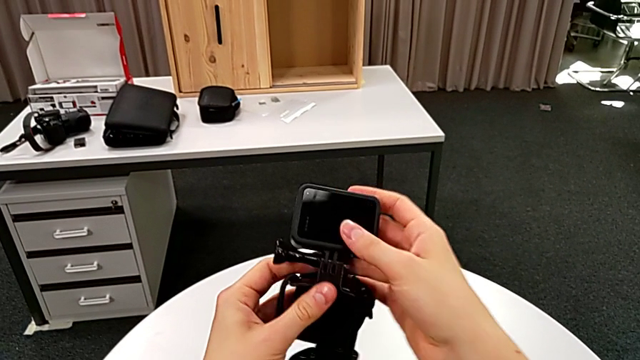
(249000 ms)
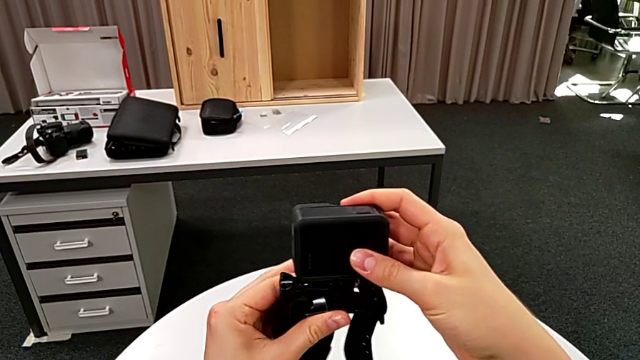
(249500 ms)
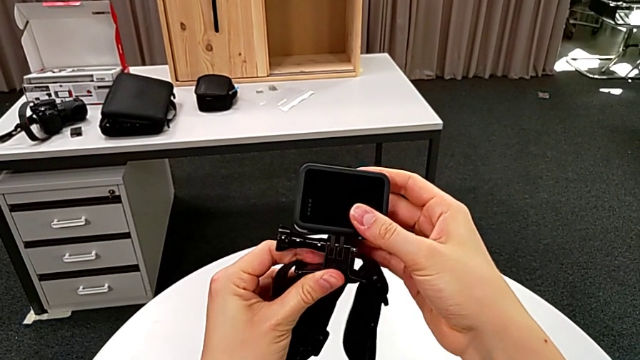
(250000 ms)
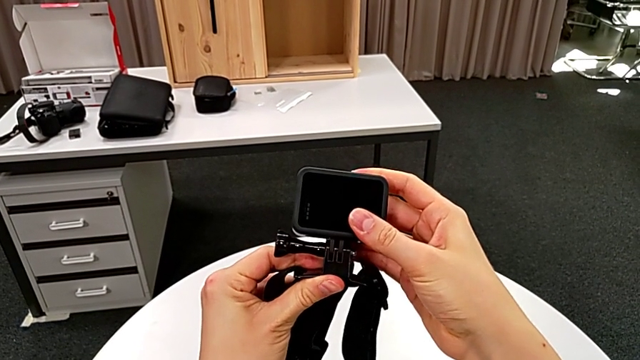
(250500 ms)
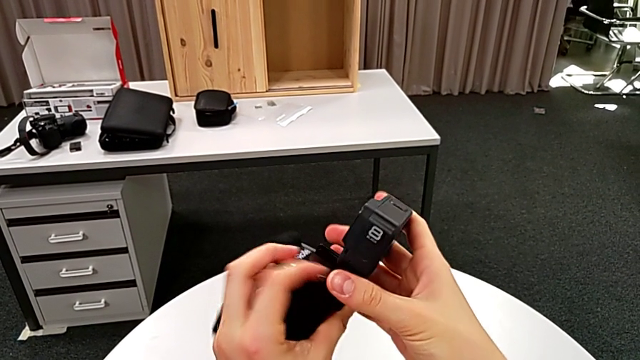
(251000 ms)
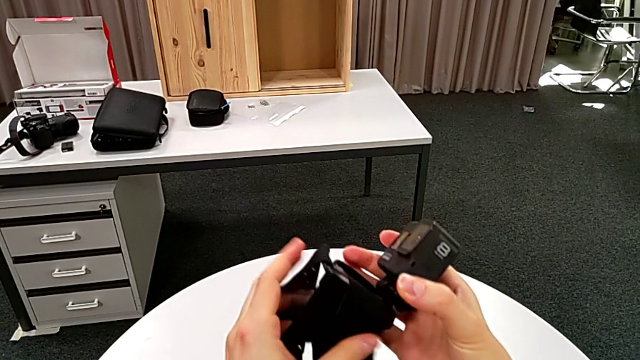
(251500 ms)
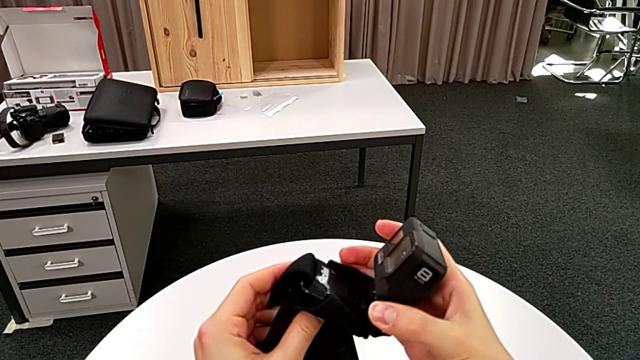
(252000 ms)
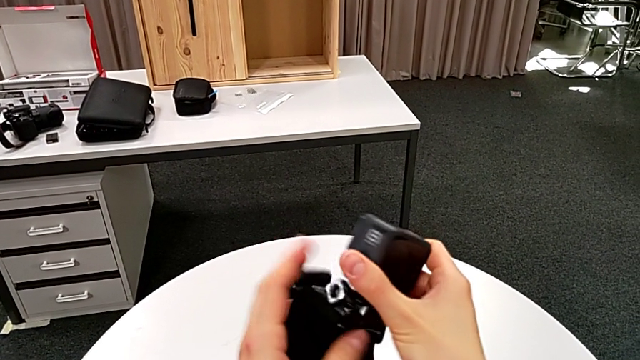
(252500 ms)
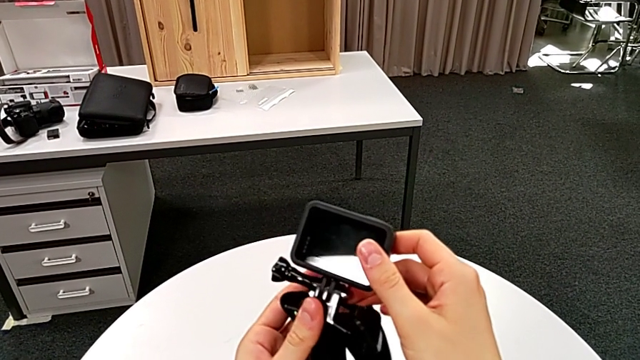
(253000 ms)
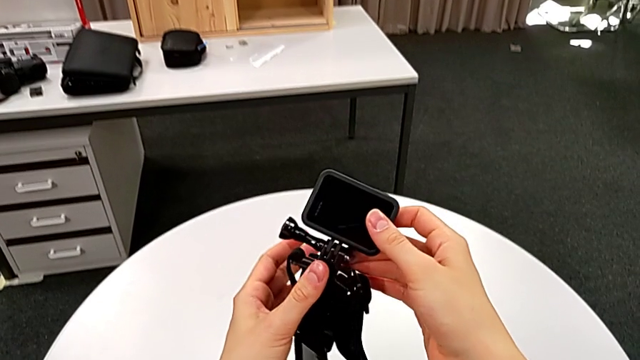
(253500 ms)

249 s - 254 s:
The camera wearer is mounting the strap onto the GoPro. They inspect the GoPro.

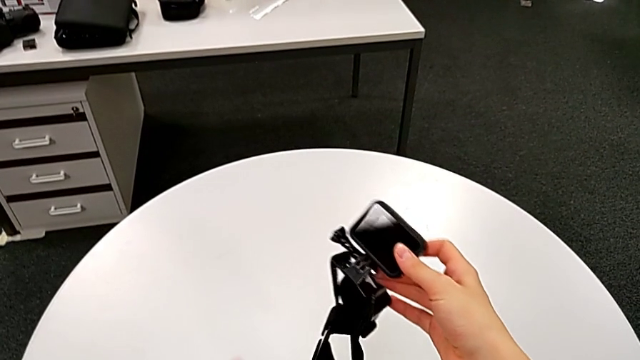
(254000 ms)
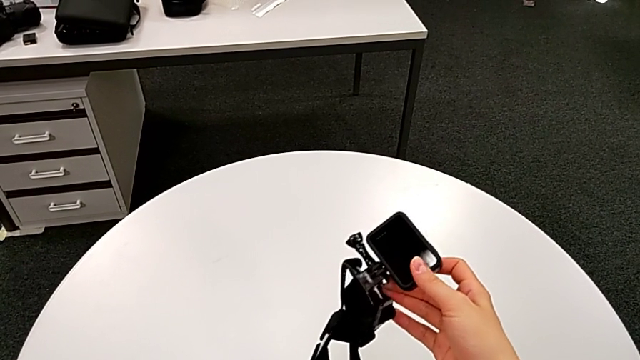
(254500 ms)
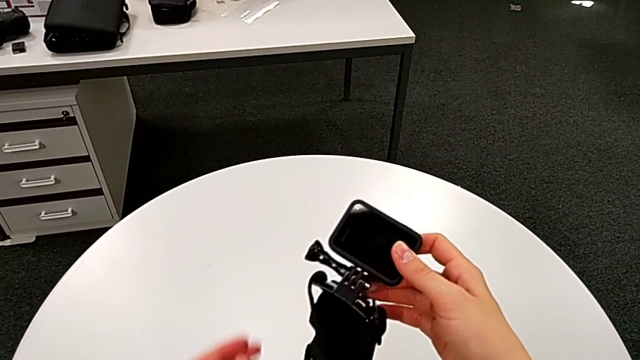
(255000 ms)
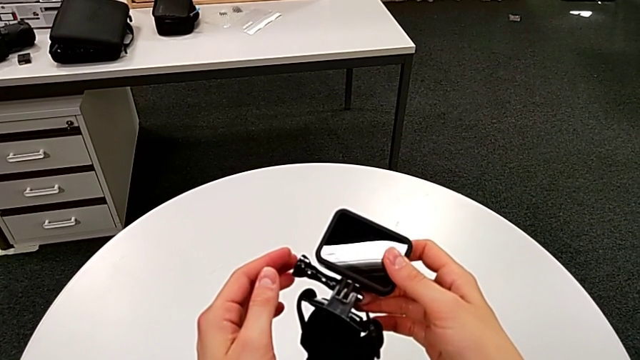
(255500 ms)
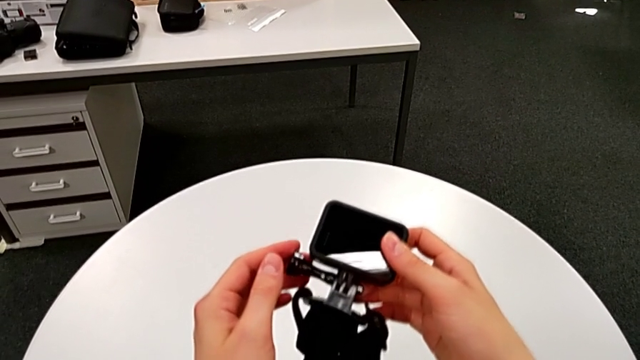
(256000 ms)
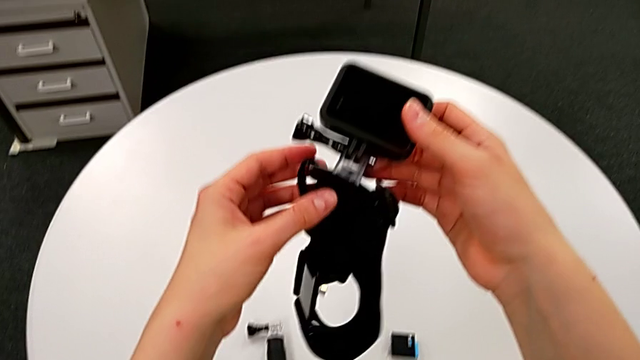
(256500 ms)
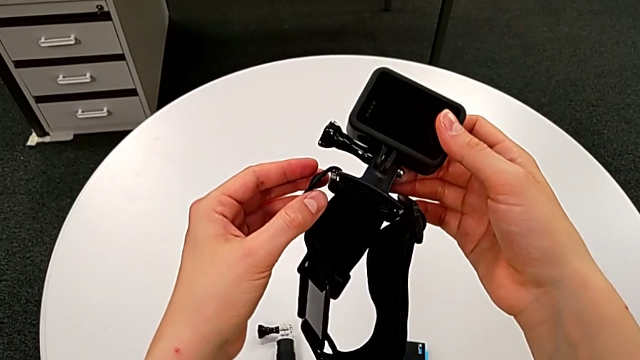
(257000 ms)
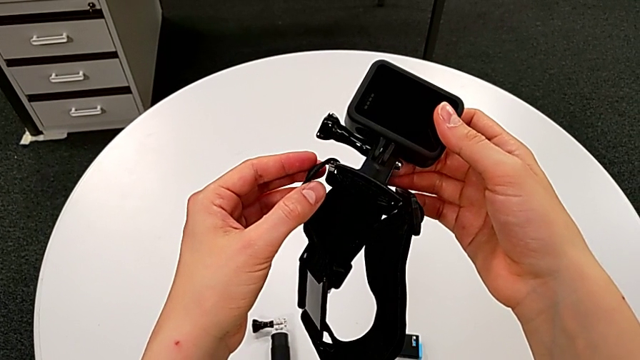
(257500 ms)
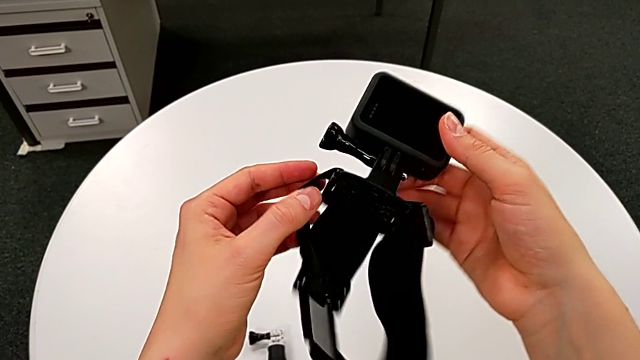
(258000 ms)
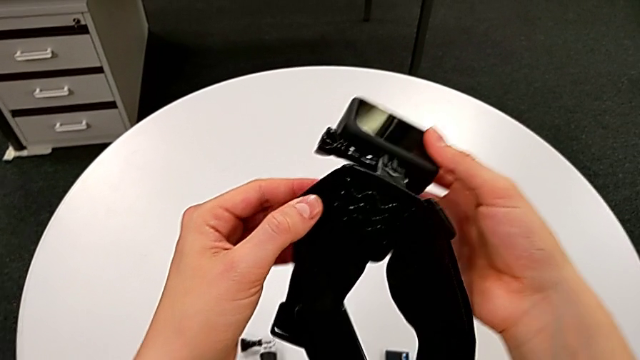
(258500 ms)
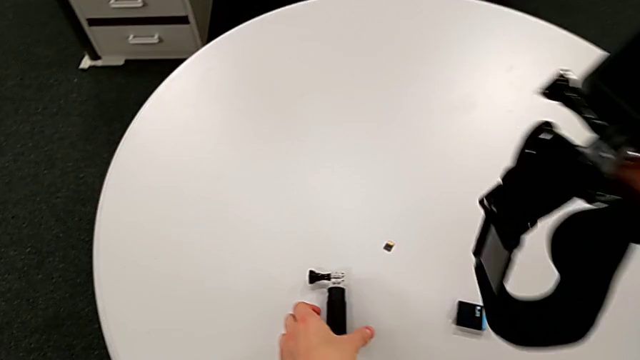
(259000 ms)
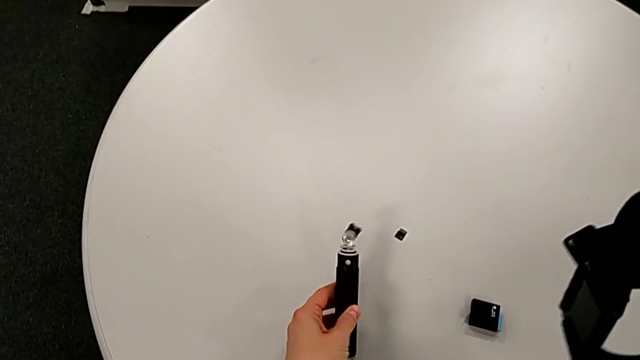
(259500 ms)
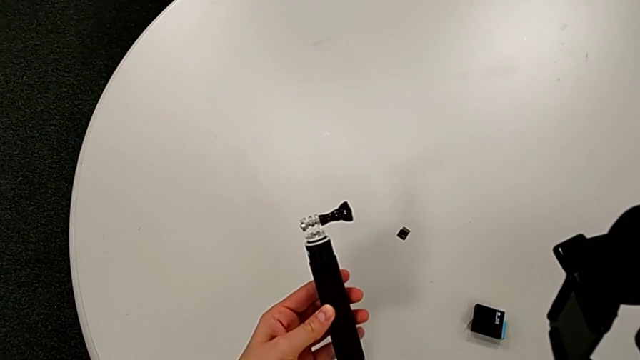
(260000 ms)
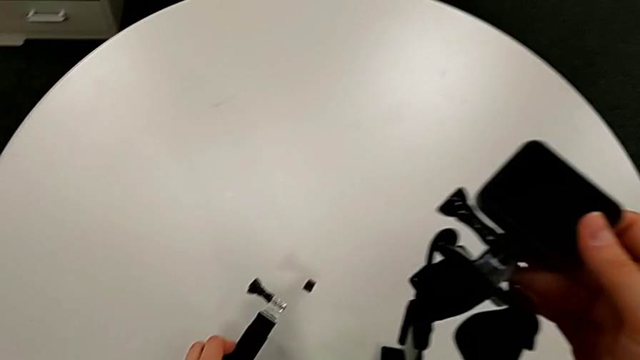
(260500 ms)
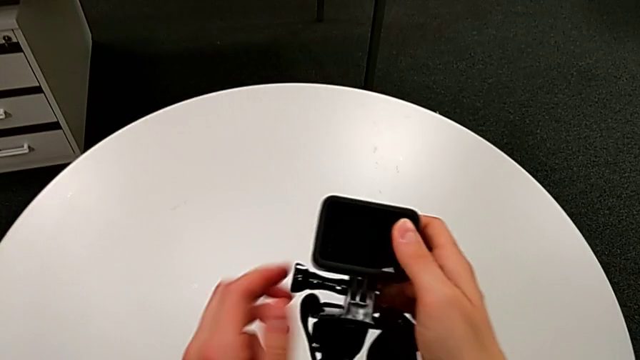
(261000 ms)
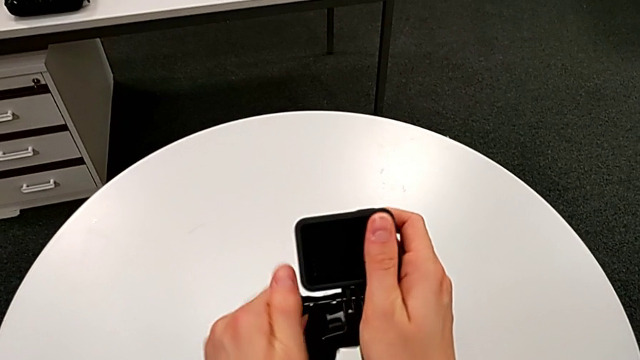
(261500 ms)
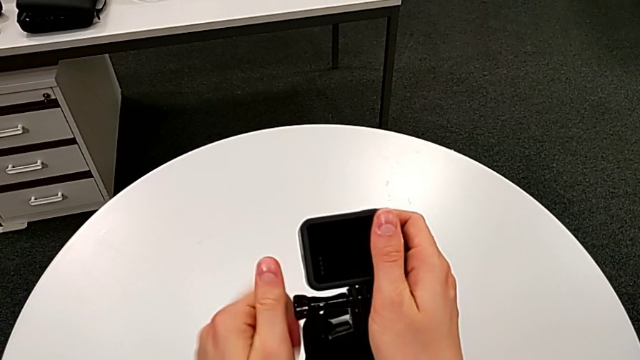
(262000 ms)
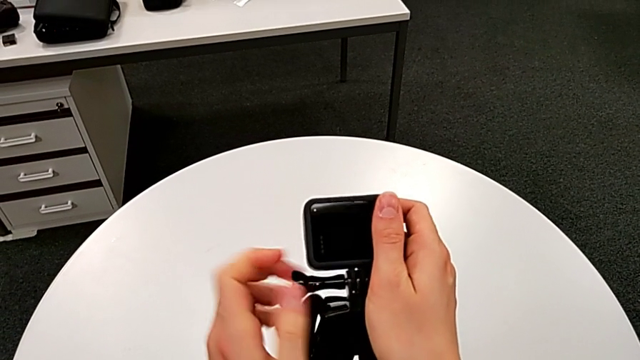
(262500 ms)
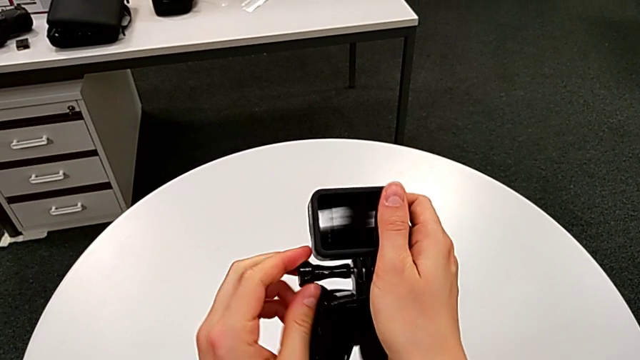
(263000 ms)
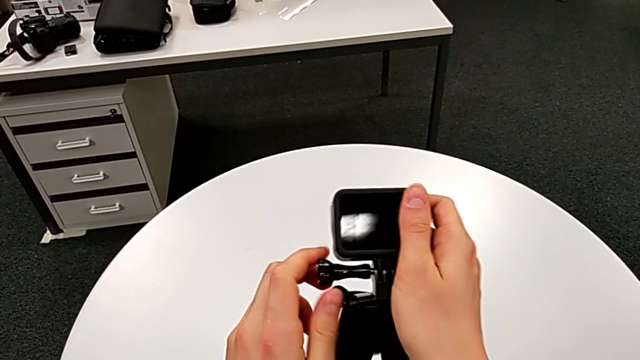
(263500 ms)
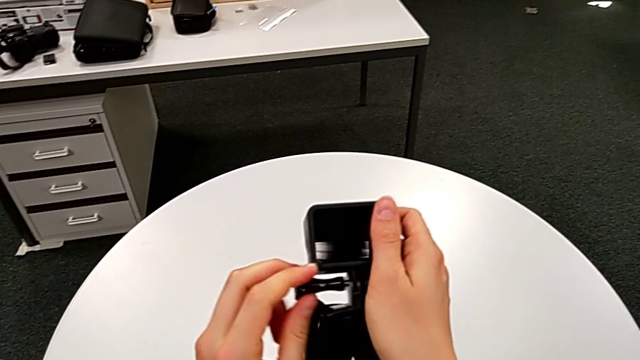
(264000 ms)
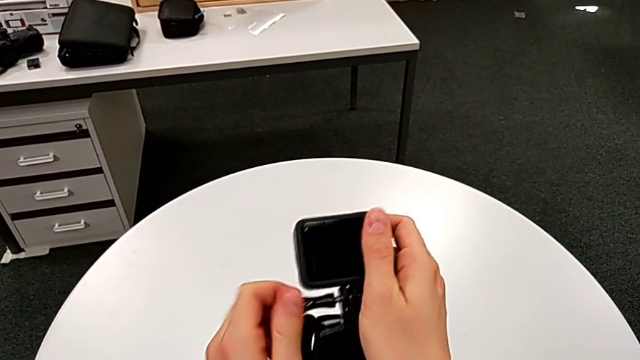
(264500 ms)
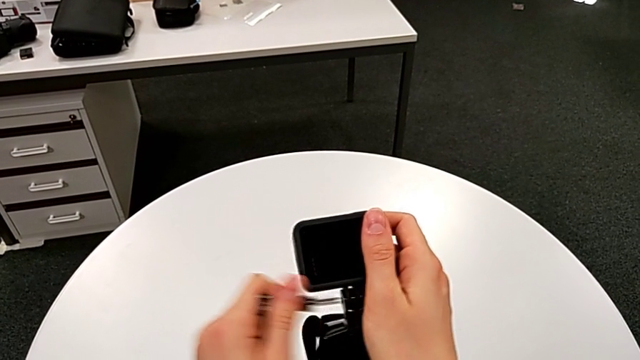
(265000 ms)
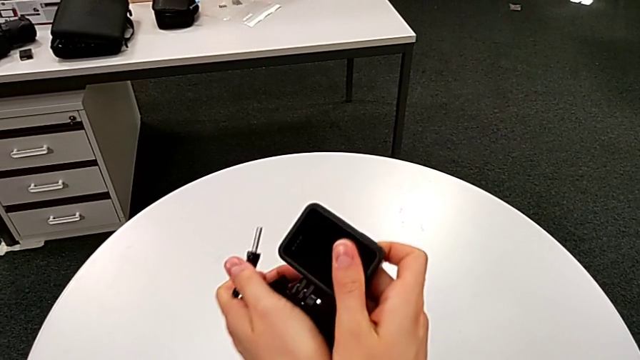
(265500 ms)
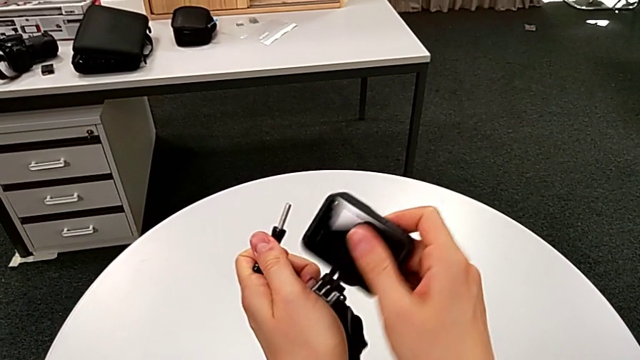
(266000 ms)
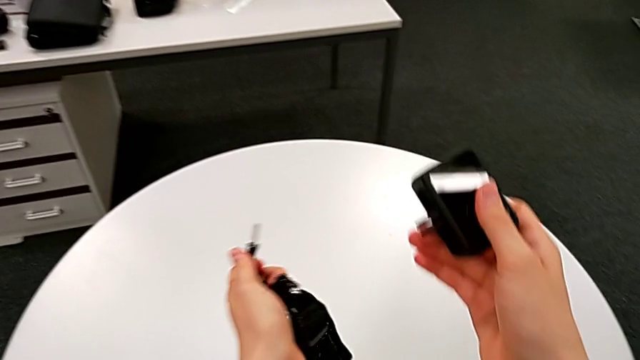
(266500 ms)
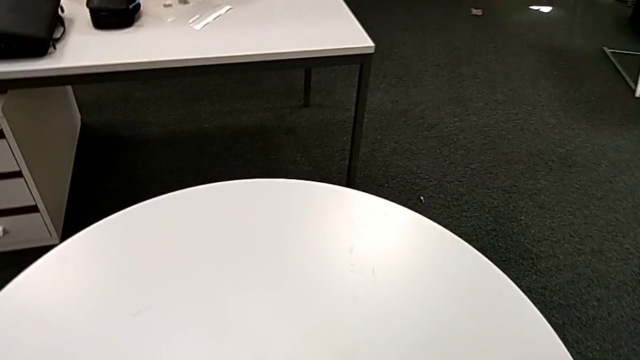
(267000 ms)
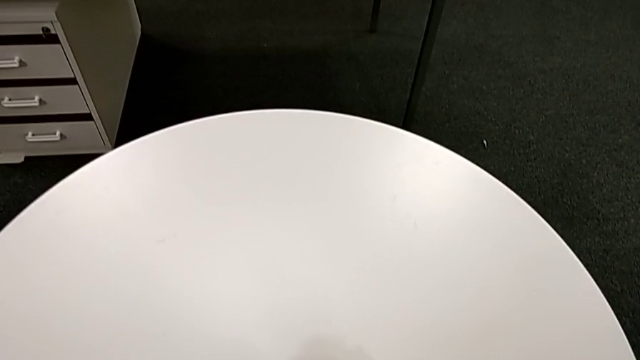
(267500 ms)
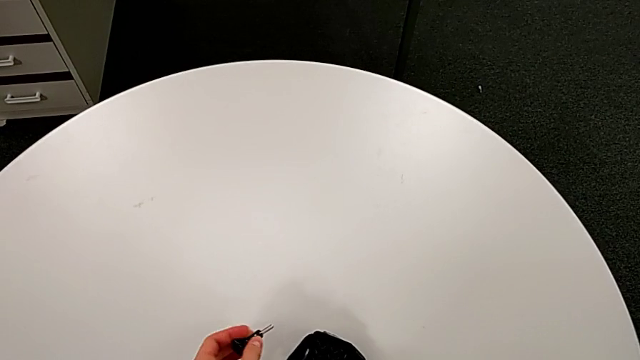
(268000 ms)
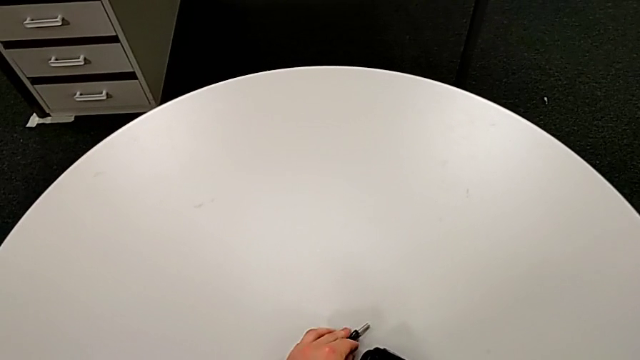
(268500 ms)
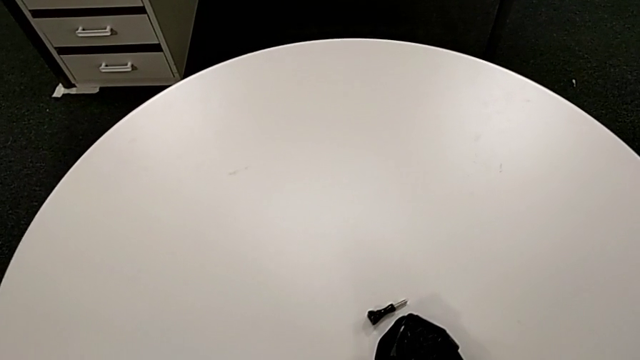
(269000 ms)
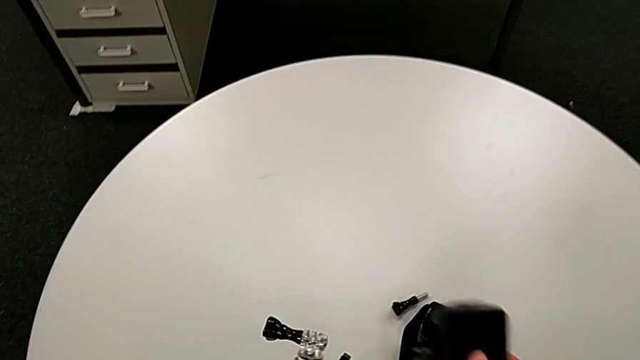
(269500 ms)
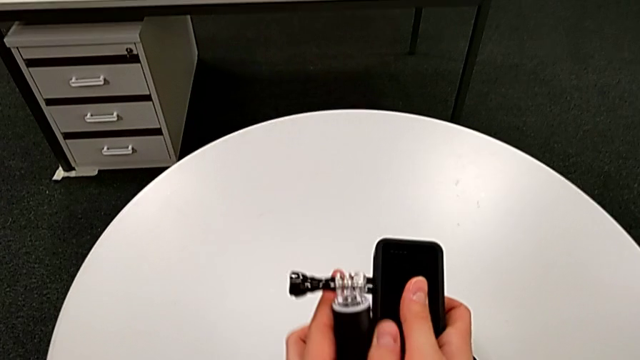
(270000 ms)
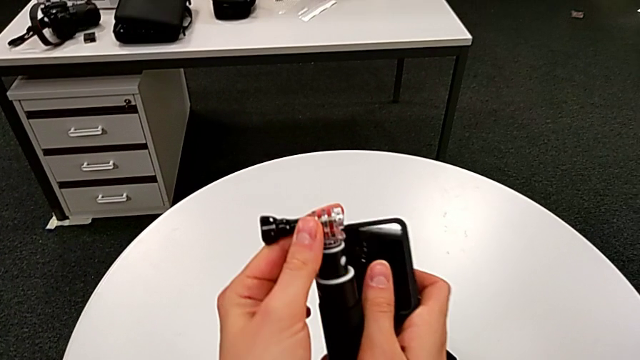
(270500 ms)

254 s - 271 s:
The camera wearer is exchanging the strap for a handheld grip. They hold the GoPro, grab it, grab the handheld grip, unscrew the screw, disassemble the mount tabs and grab the handheld grip.
